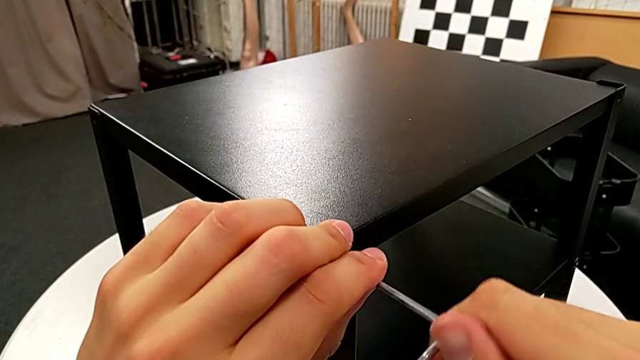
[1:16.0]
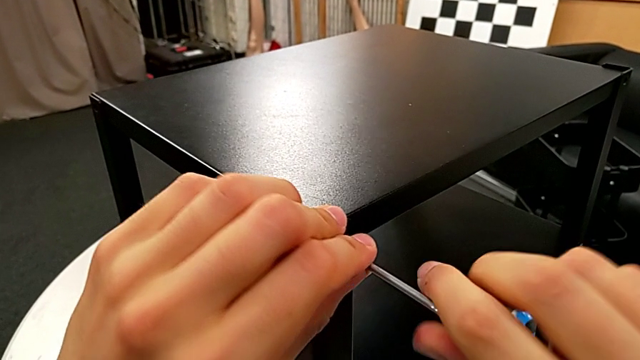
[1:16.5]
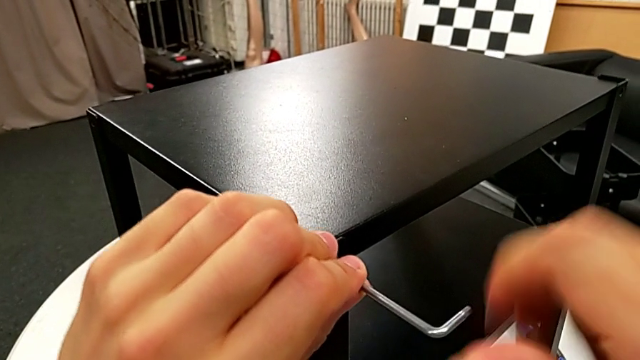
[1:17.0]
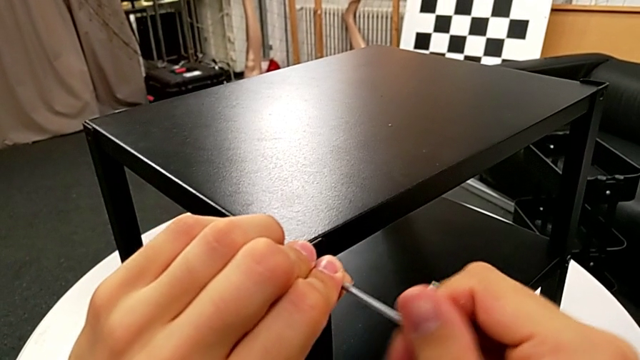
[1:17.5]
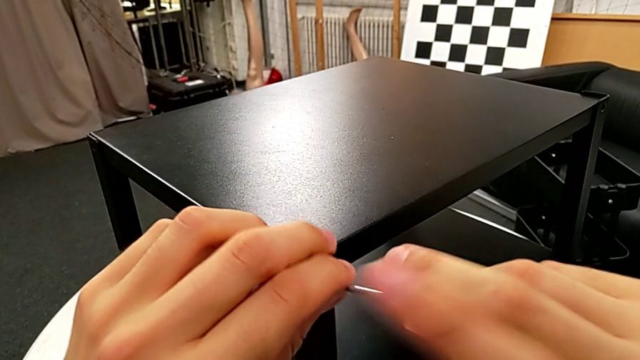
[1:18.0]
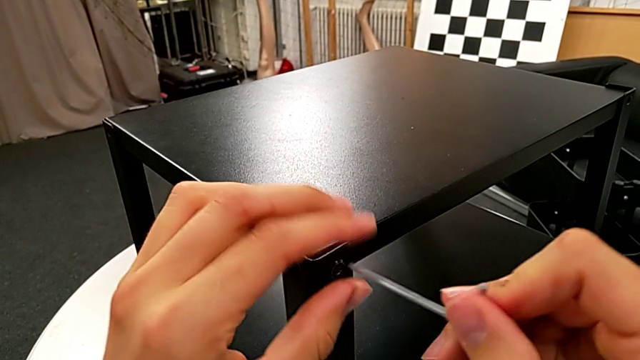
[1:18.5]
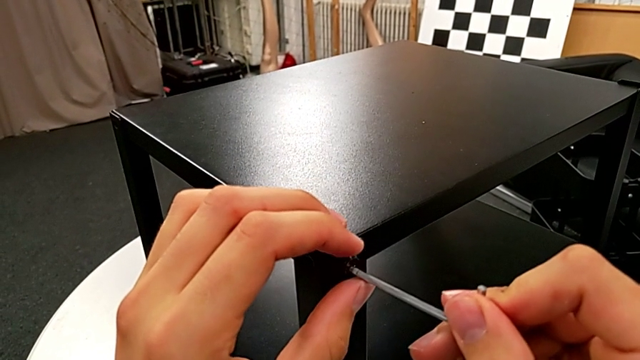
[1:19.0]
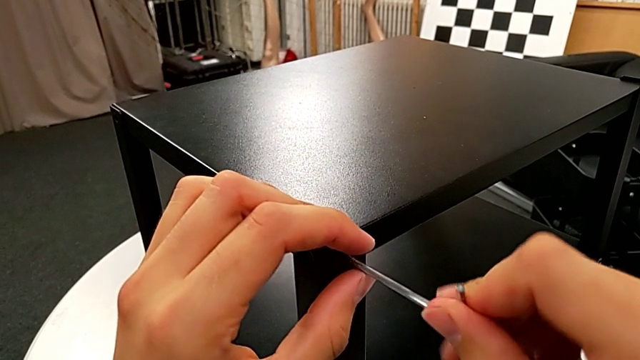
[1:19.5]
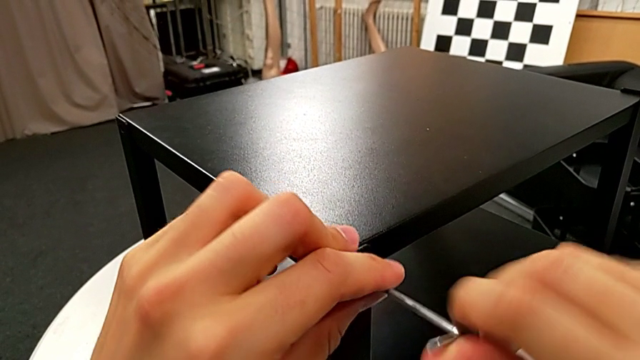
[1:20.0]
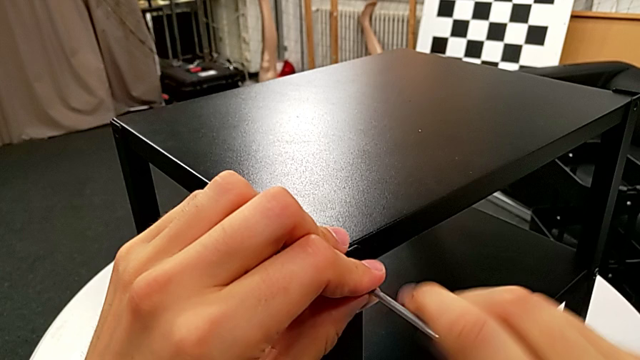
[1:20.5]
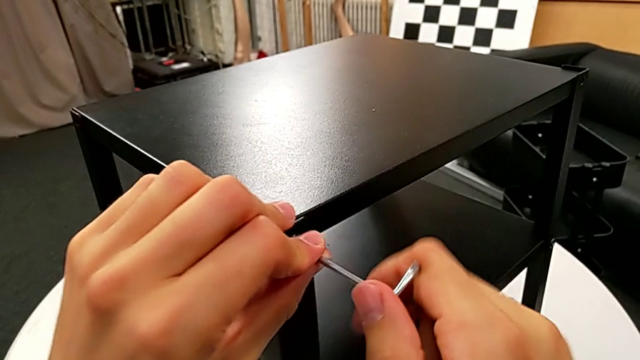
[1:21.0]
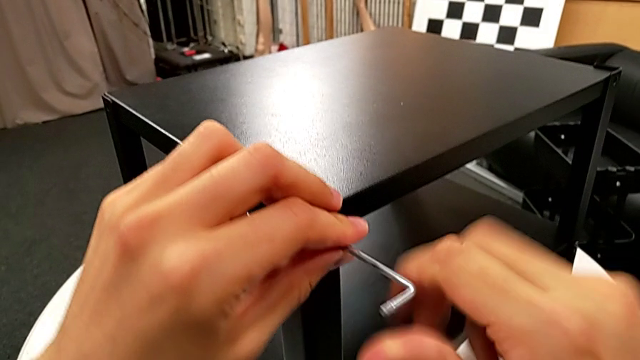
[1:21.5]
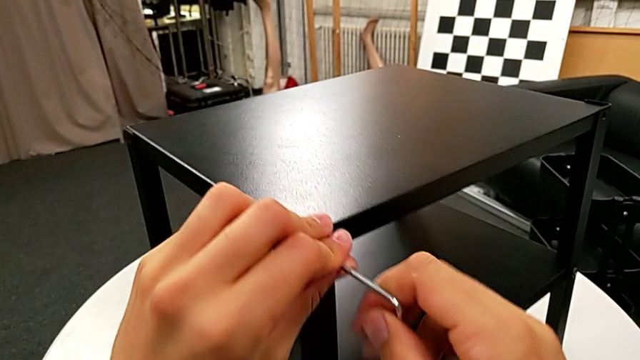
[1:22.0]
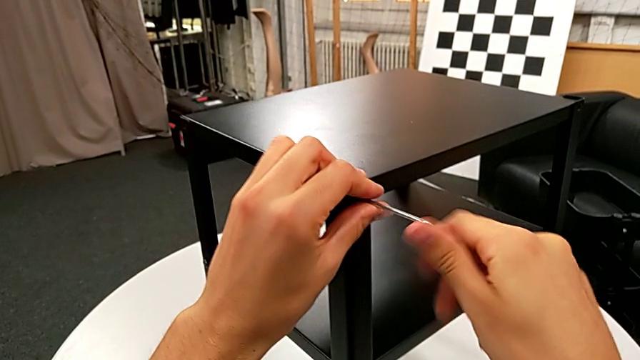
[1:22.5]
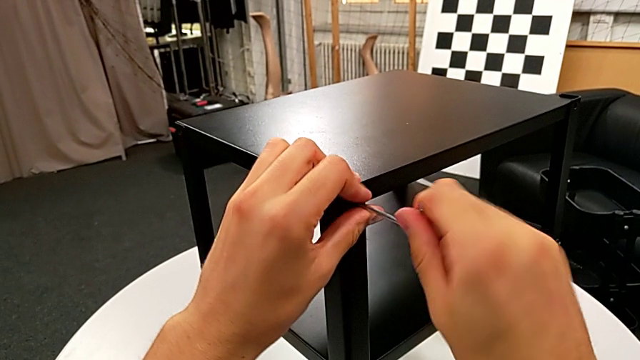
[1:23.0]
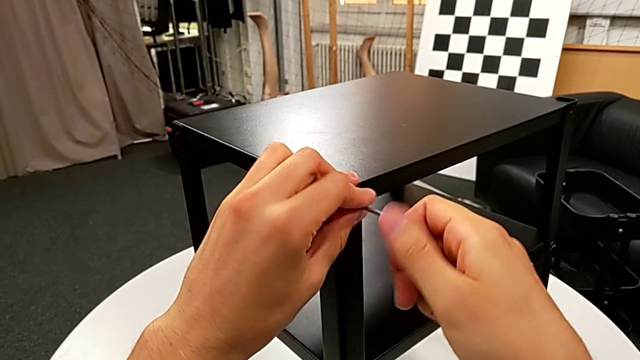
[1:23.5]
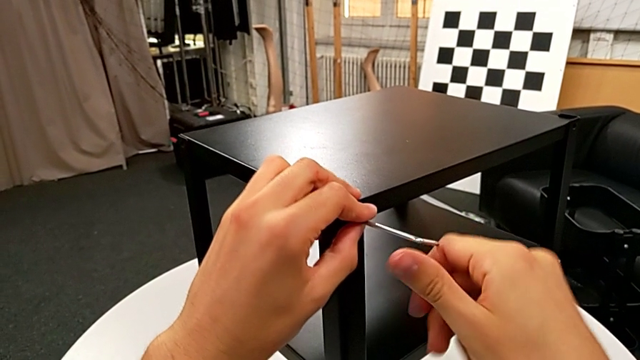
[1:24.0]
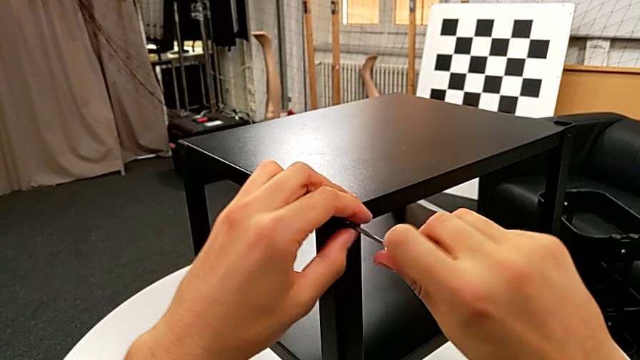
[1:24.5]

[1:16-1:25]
The camera wearer is disassembling the top table. They unscrew the hex socket head.

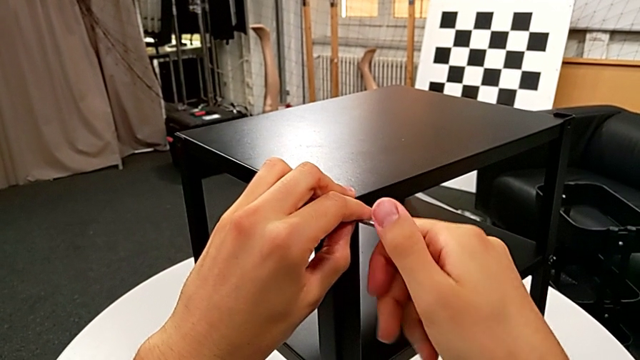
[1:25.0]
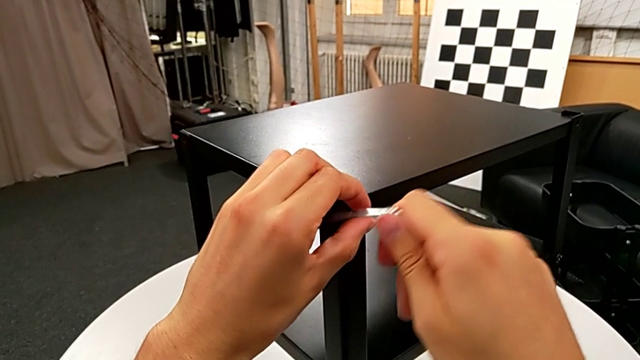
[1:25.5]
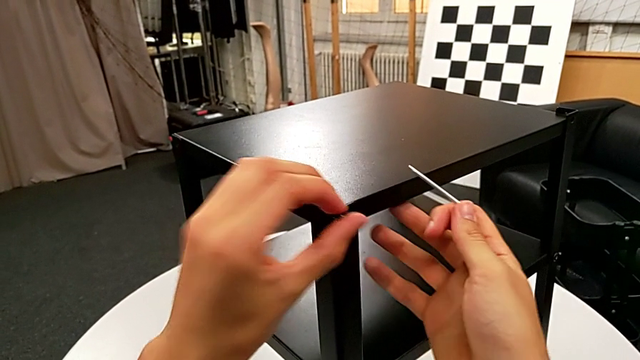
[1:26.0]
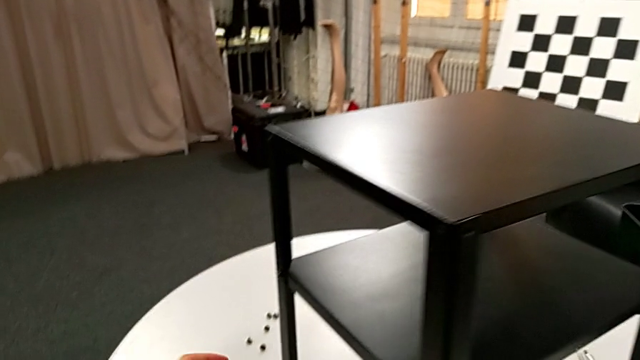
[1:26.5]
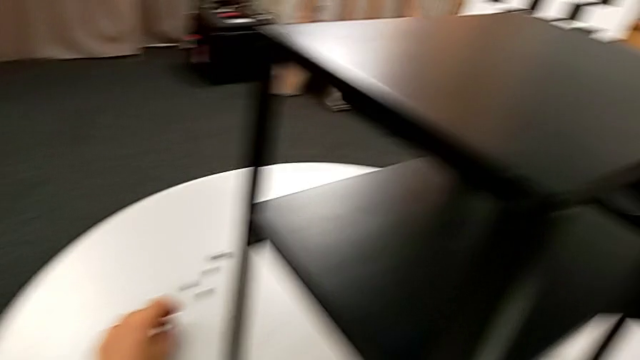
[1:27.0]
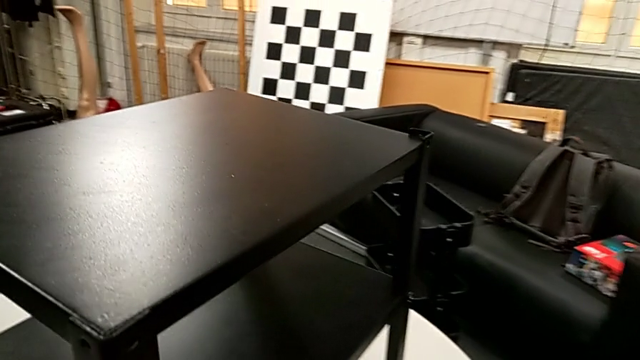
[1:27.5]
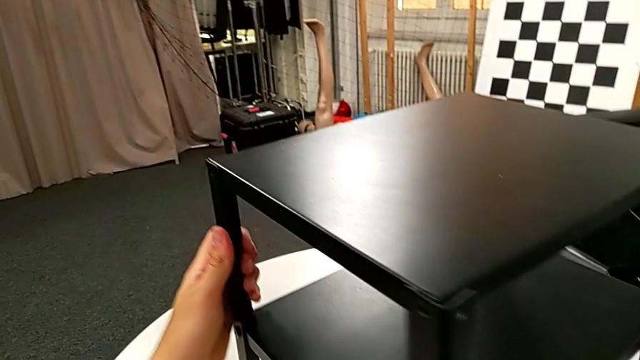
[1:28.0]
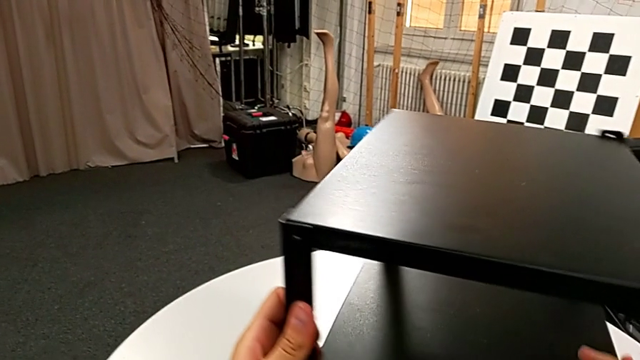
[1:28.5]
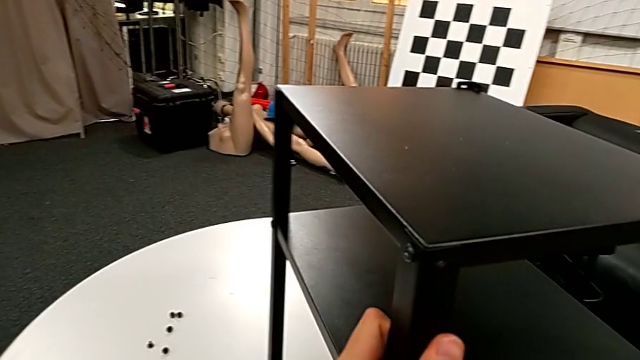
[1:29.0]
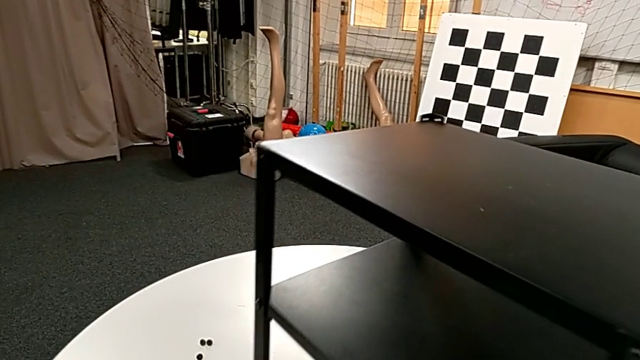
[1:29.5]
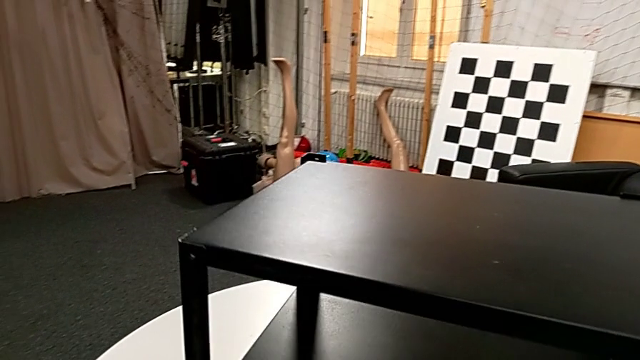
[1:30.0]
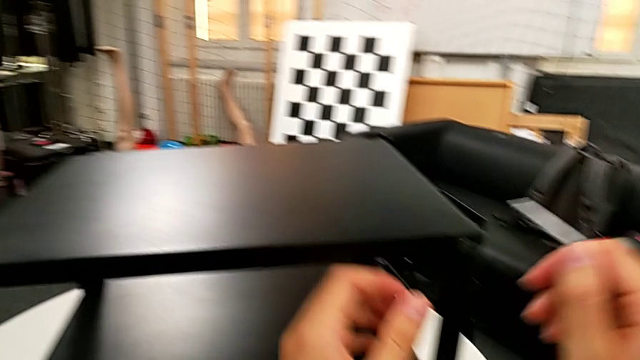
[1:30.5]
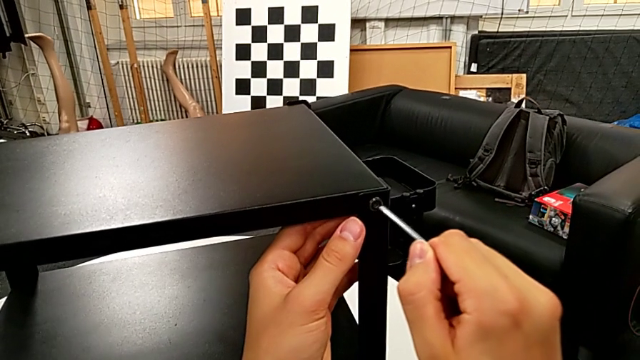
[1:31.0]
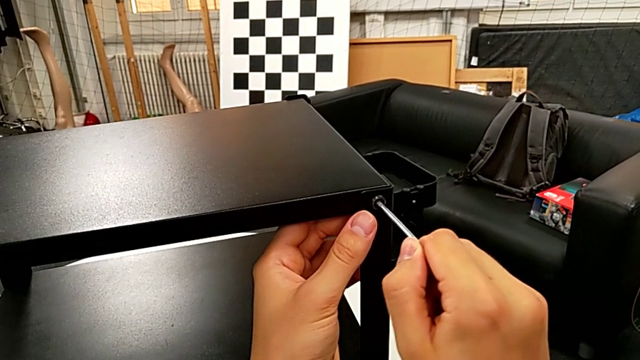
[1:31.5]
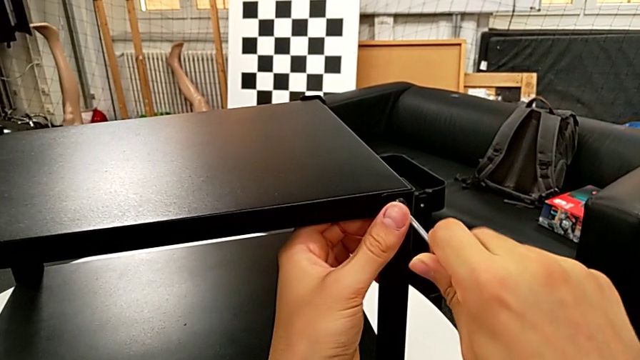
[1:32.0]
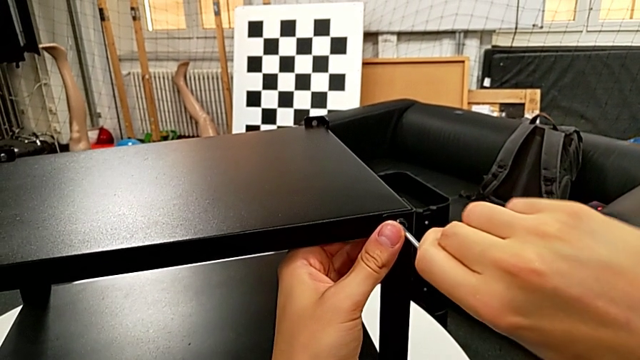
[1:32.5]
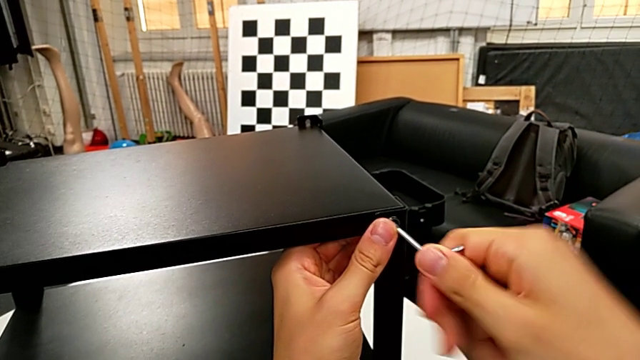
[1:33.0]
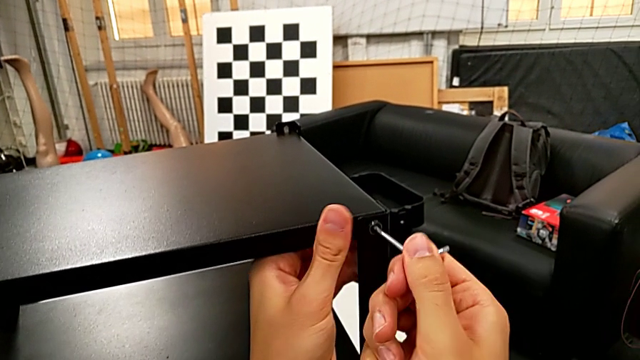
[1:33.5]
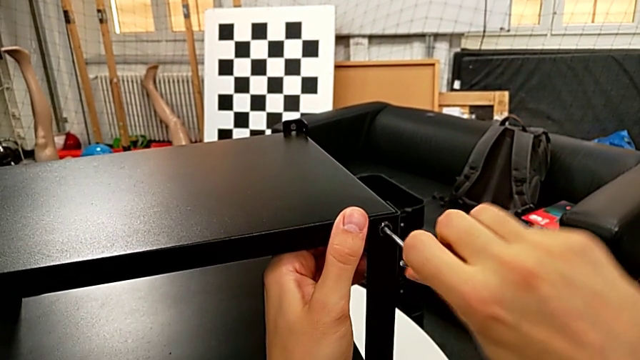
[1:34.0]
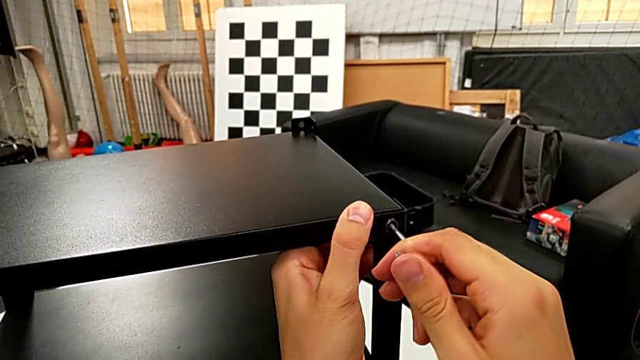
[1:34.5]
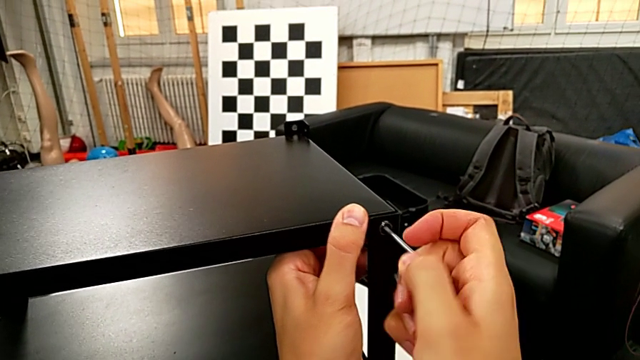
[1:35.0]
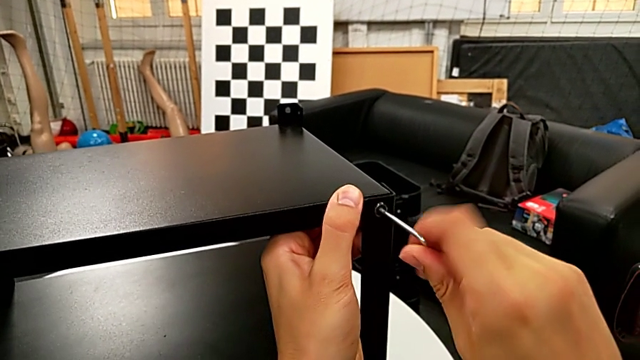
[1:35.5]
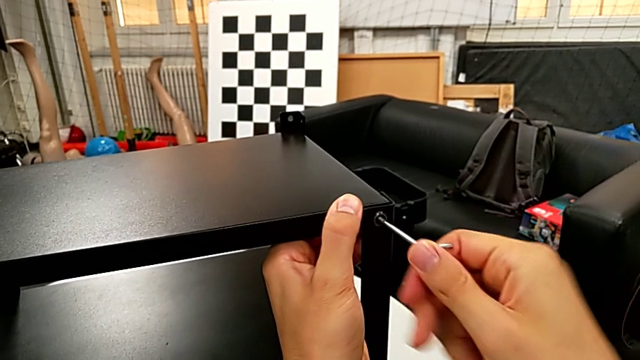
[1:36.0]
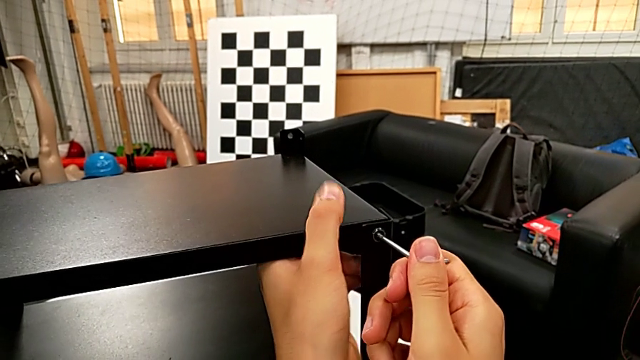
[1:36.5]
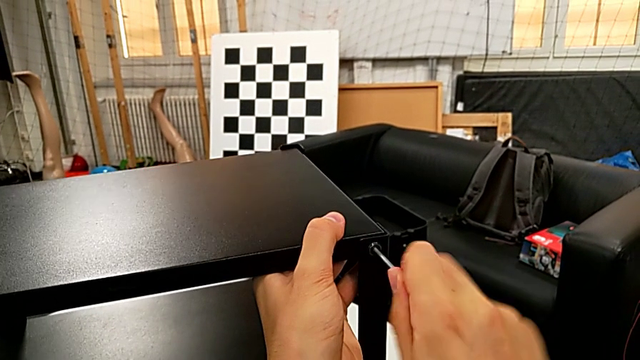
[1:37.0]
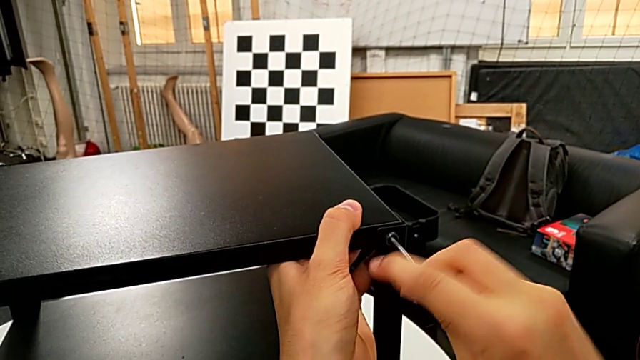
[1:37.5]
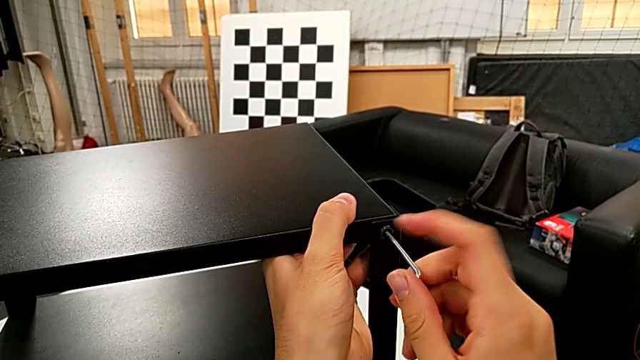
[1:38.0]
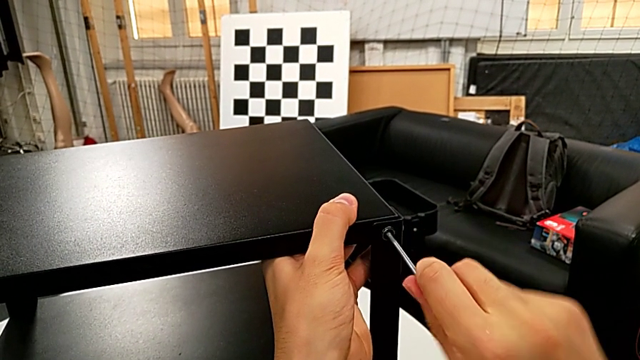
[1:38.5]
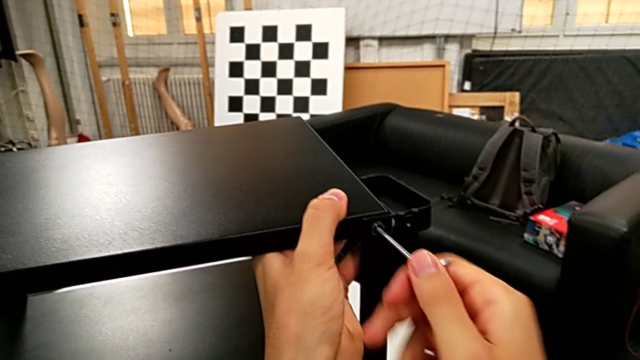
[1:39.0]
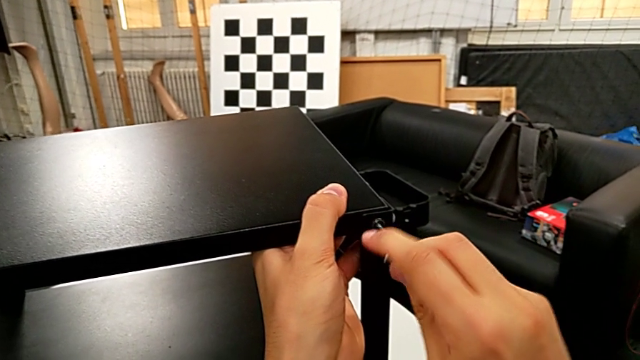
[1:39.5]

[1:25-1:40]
The camera wearer is disassembling the top table. They withdraw the Allen wrench, disassemble the hex socket head, place it, rotate the nightstand, insert the Allen wrench and begin to unscrew the hex socket head.
